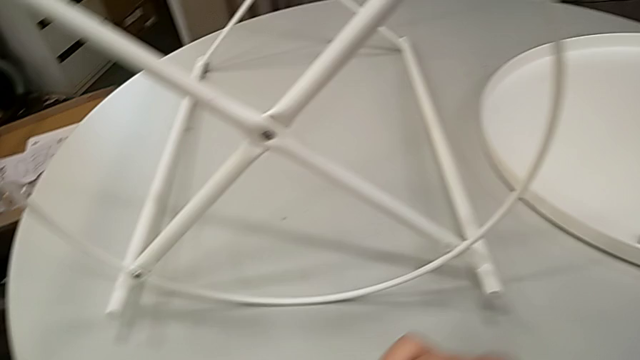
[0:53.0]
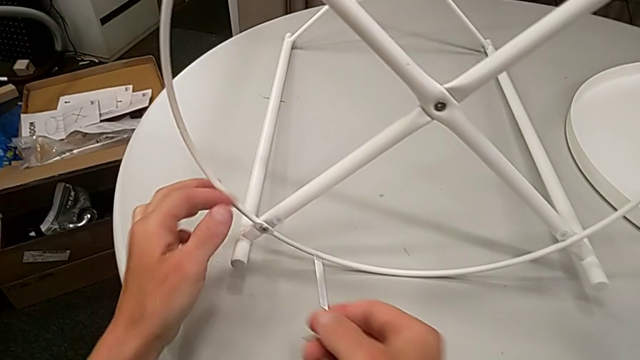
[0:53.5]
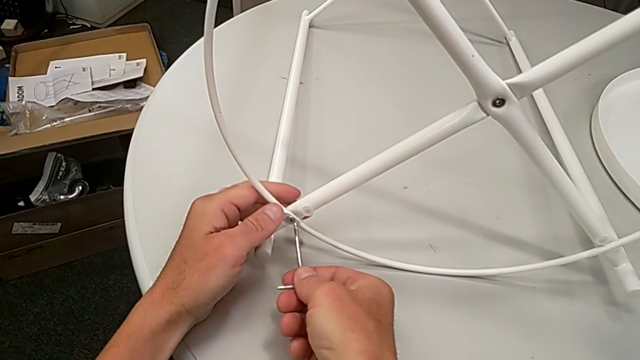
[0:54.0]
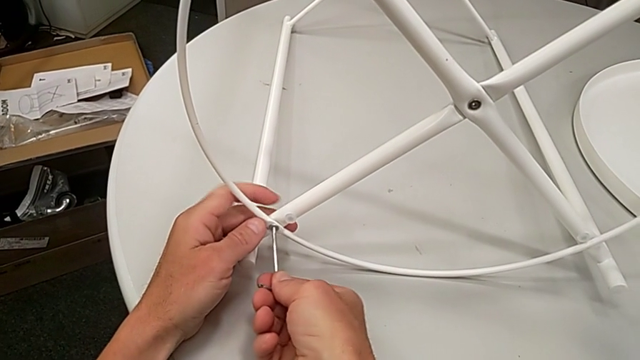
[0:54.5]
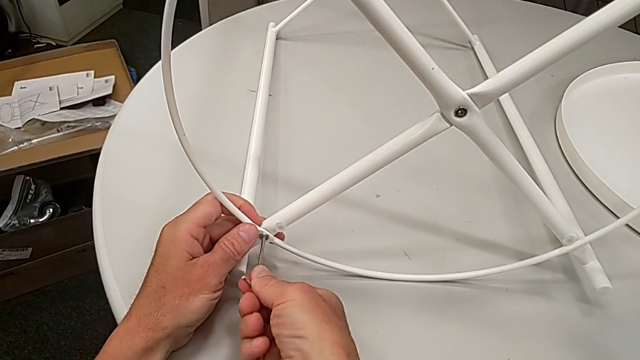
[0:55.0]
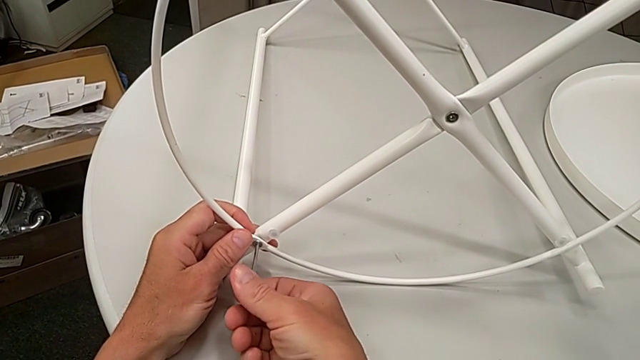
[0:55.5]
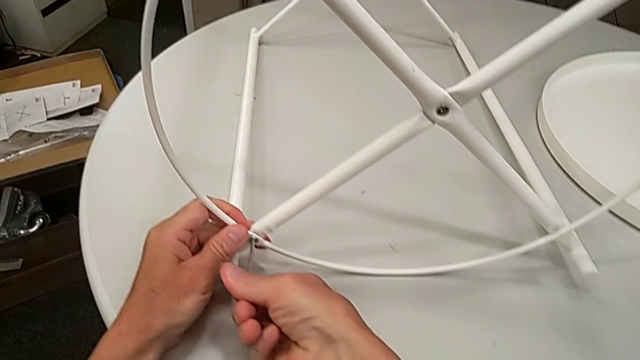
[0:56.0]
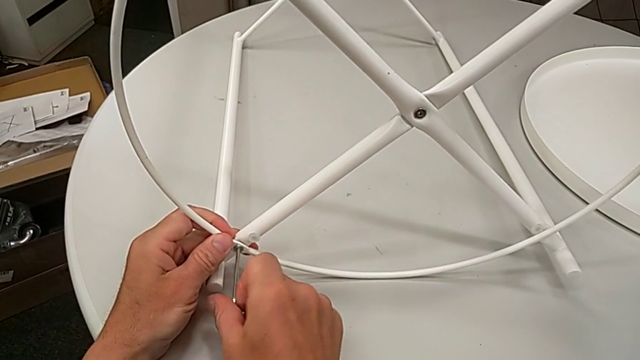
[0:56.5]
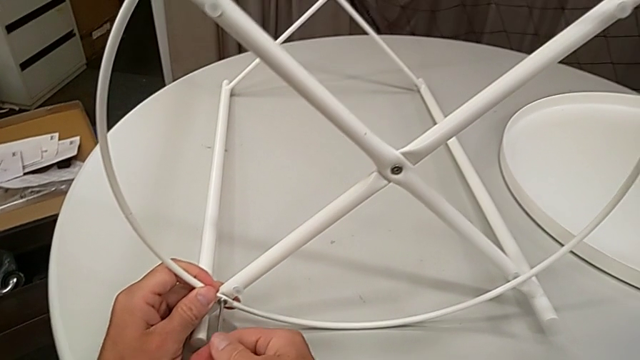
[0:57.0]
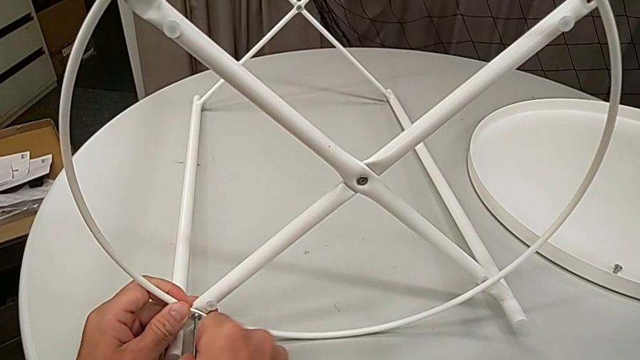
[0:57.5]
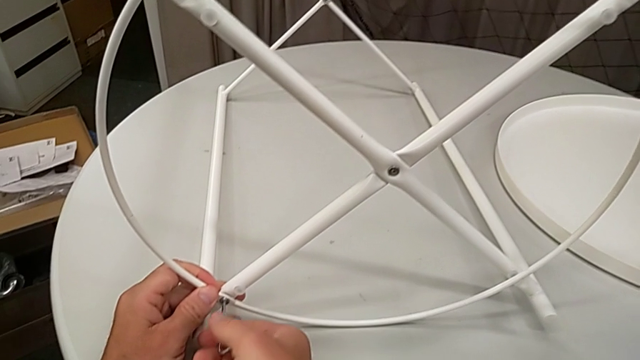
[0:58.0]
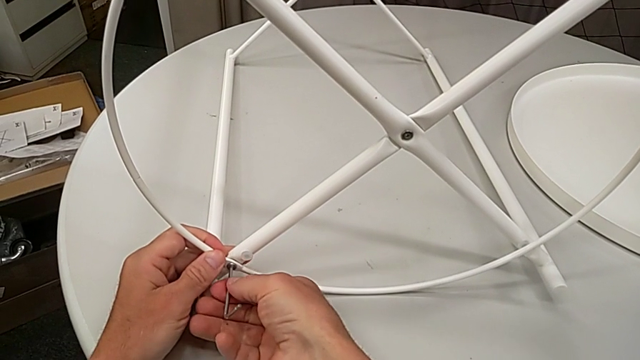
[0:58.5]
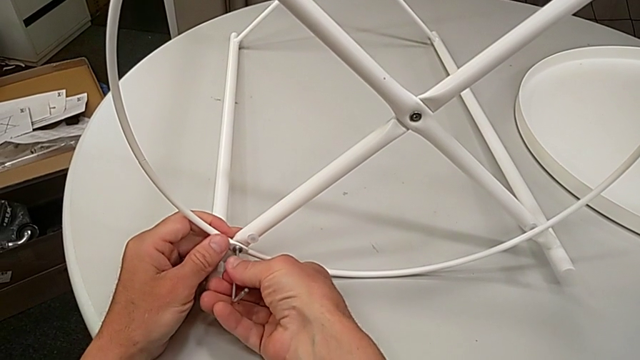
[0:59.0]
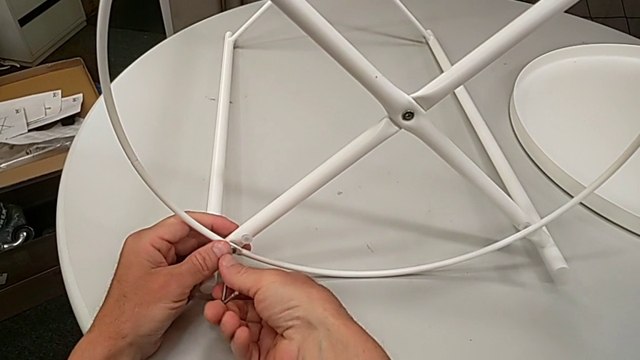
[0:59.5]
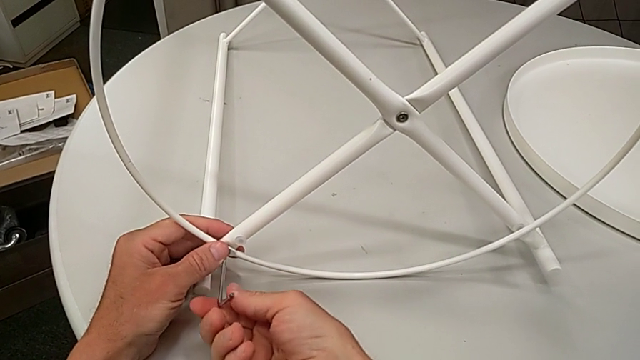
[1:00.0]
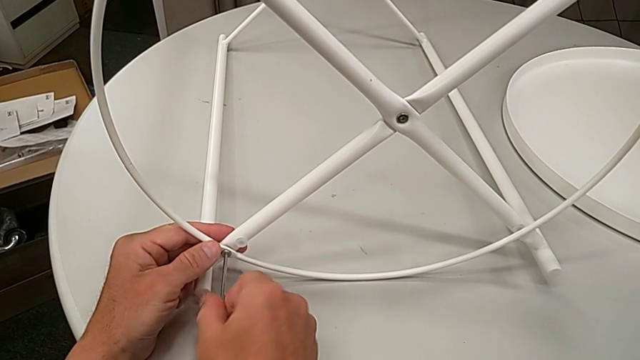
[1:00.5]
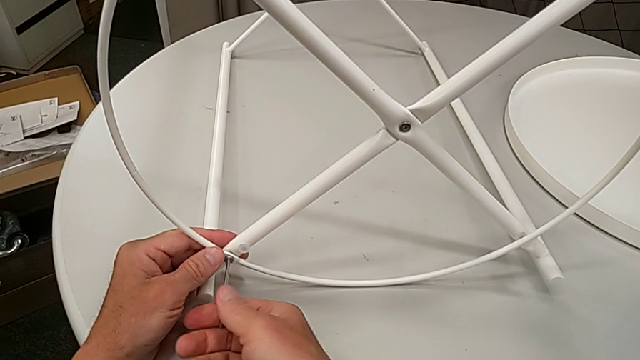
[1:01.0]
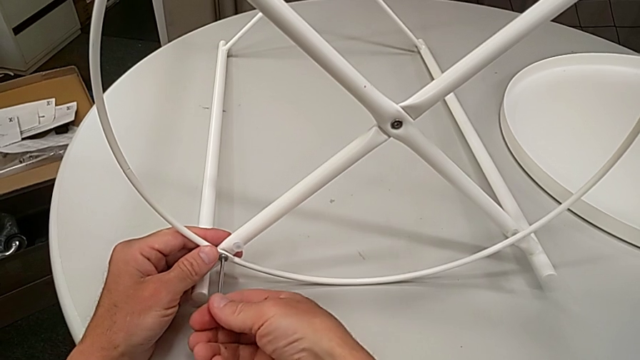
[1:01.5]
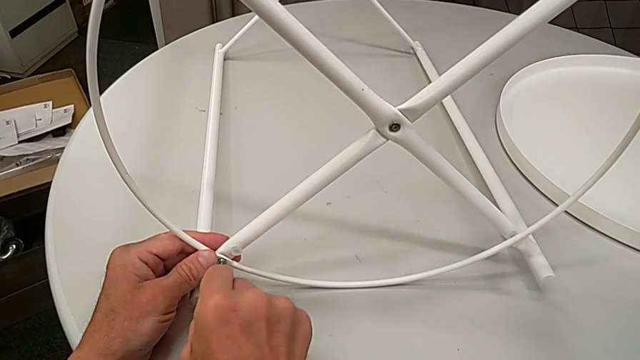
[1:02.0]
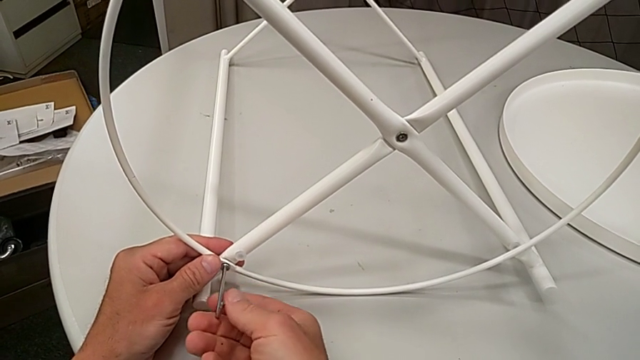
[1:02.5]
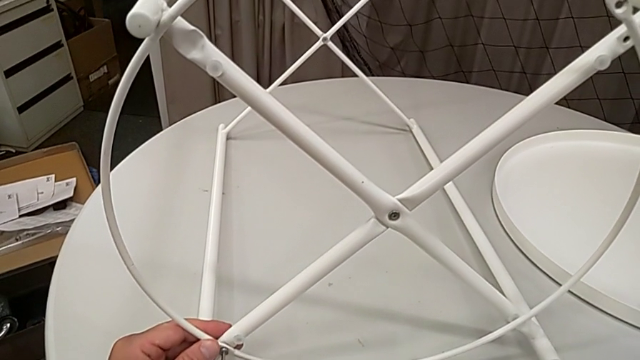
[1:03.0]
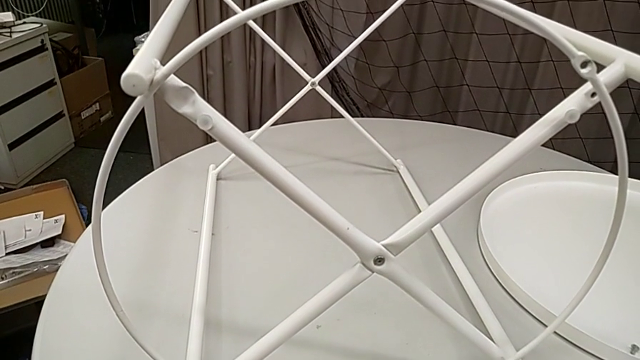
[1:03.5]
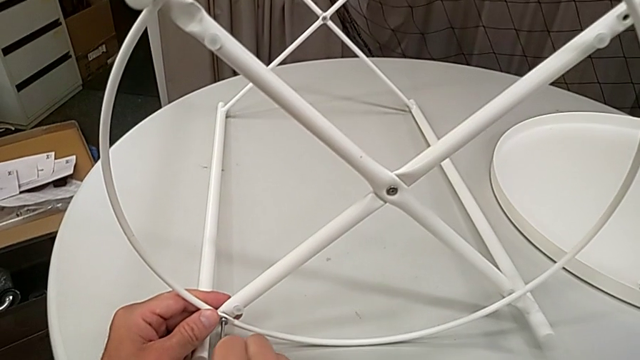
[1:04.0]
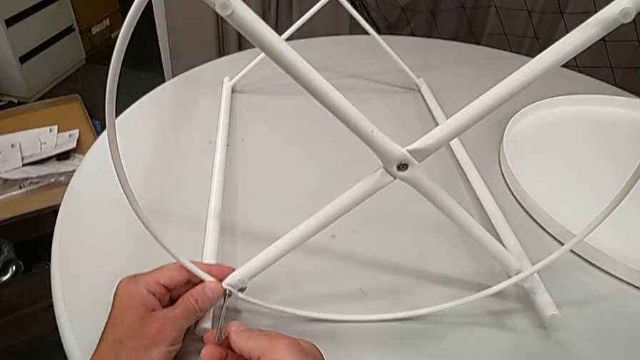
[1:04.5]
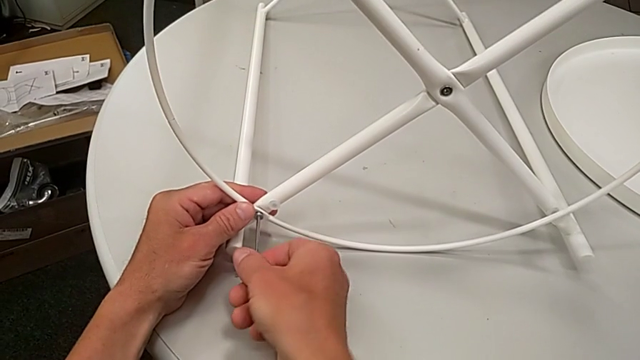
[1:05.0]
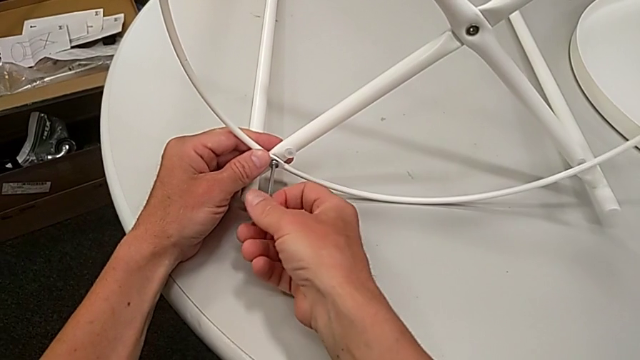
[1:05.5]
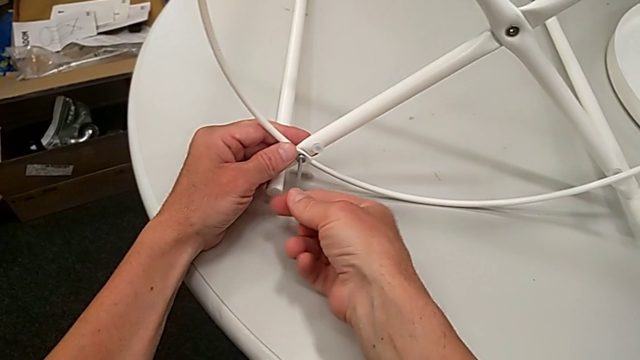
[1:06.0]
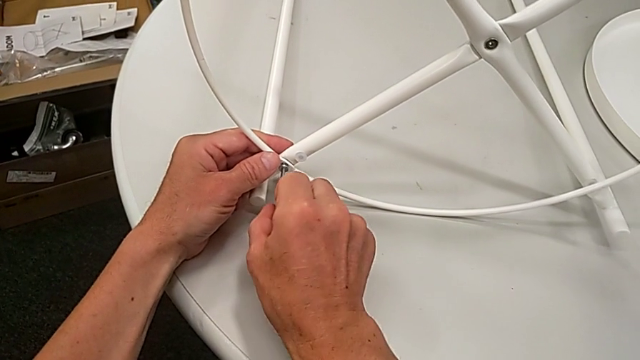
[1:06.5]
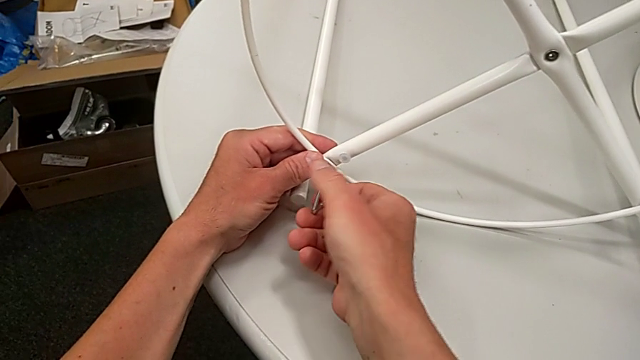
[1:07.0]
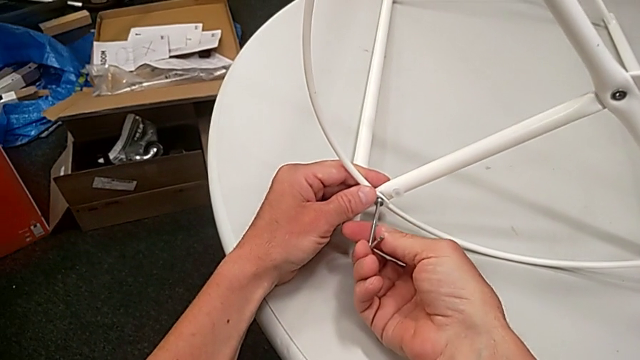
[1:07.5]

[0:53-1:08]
The camera wearer is disassembling the circle from the table. They insert the Allen wrench and begin to unscrew the hex socket head.

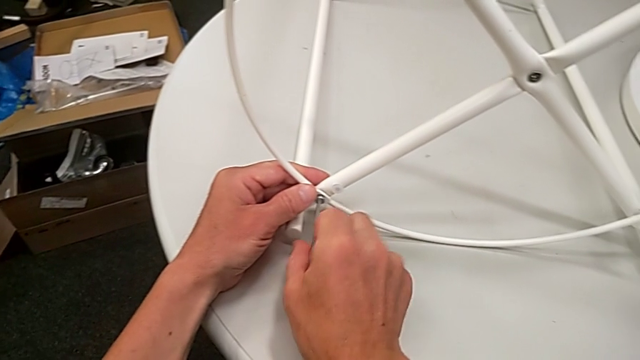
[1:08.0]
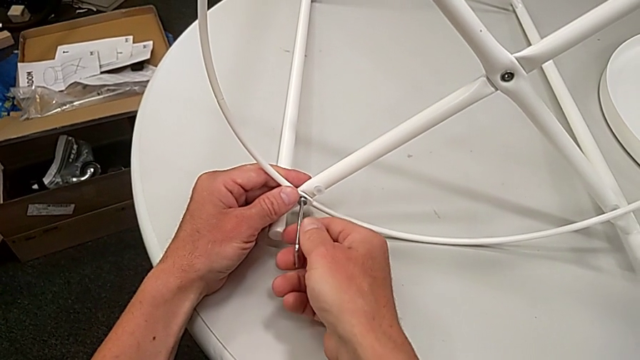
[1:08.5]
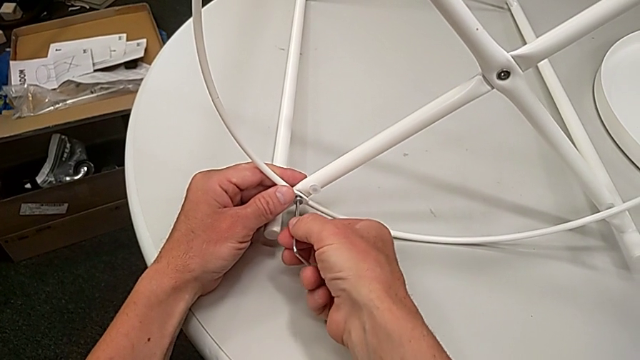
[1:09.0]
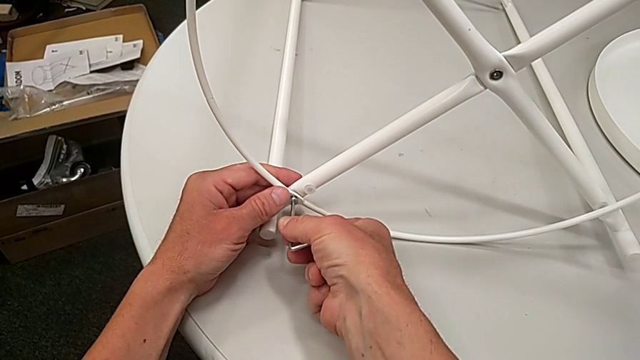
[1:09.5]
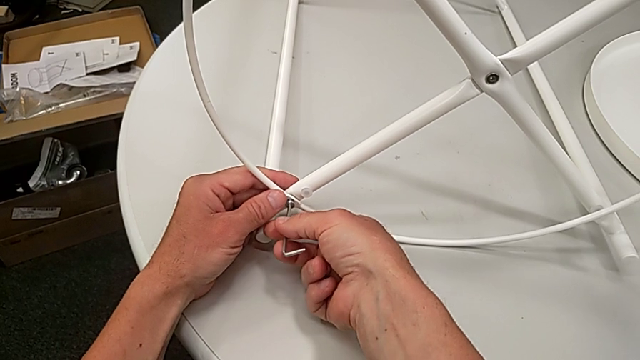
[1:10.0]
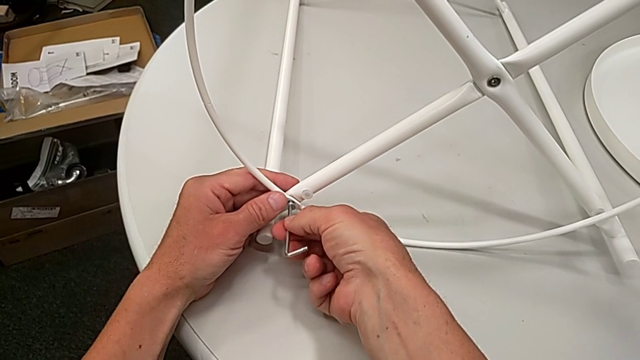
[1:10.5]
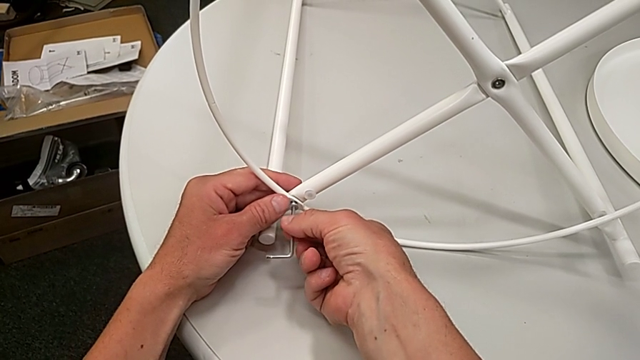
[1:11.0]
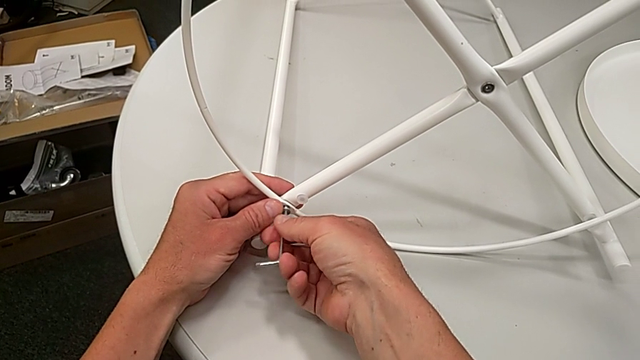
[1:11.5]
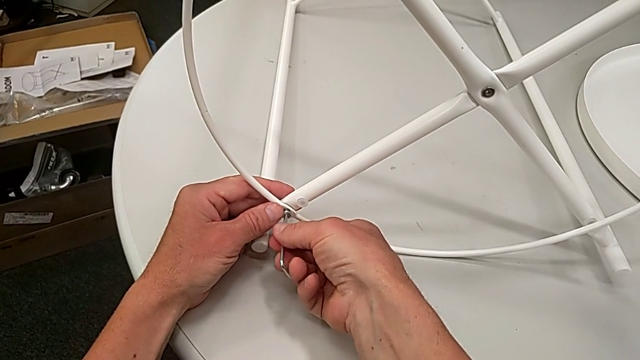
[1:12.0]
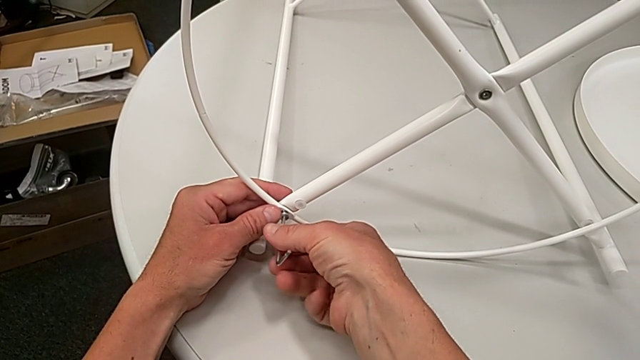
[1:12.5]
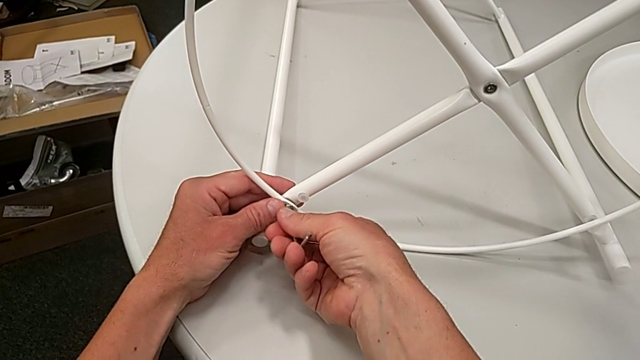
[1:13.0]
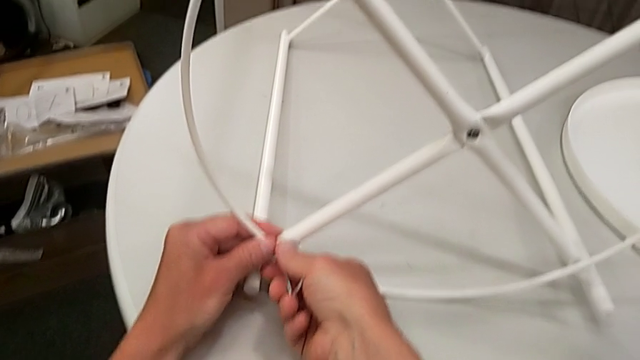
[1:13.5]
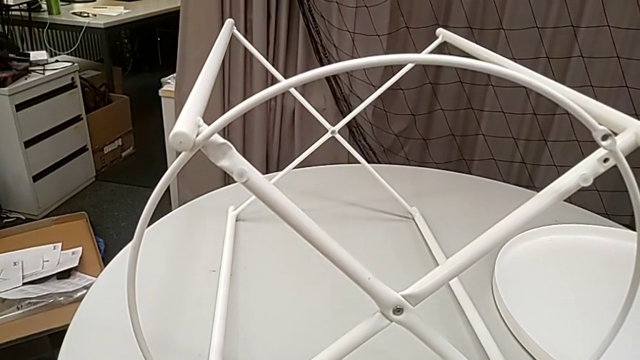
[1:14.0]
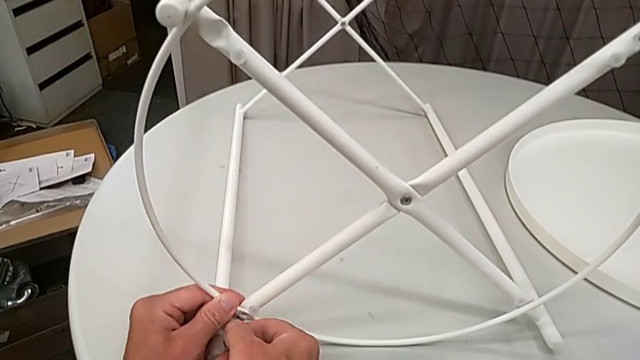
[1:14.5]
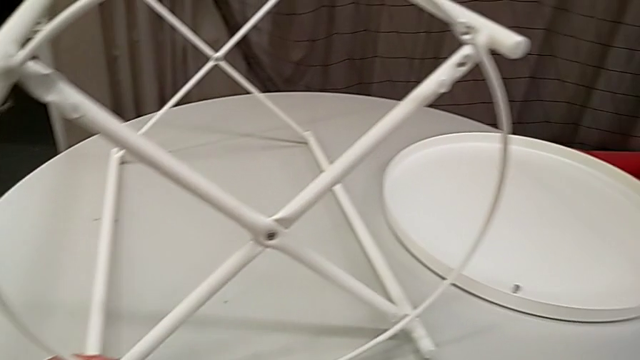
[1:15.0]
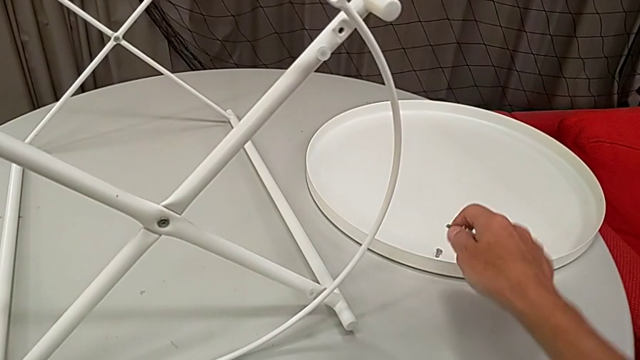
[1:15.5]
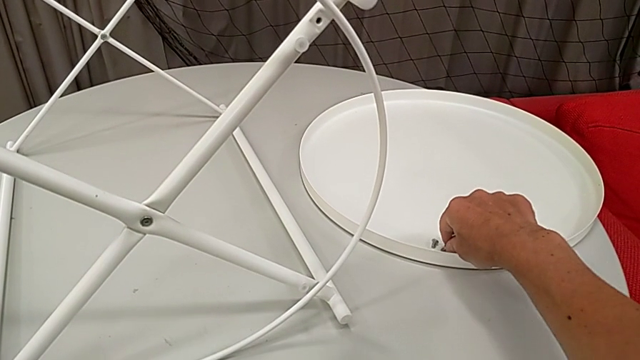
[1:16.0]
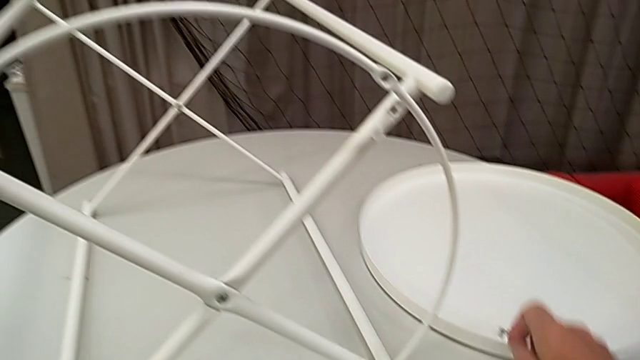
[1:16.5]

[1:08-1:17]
The camera wearer is disassembling the circle from the table. They keep unscrewing the hex socket head, disassemble it with the right hand, withdraw the Allen wrench with the right hand and place the hex socket head.
